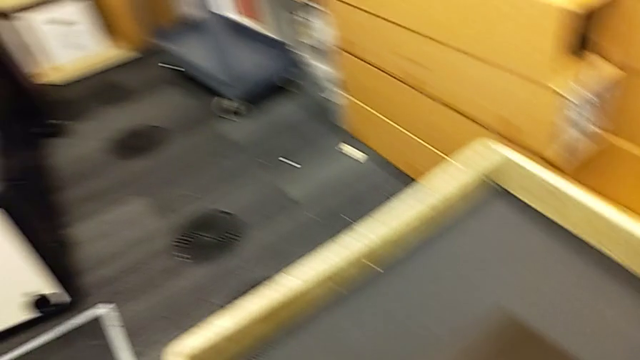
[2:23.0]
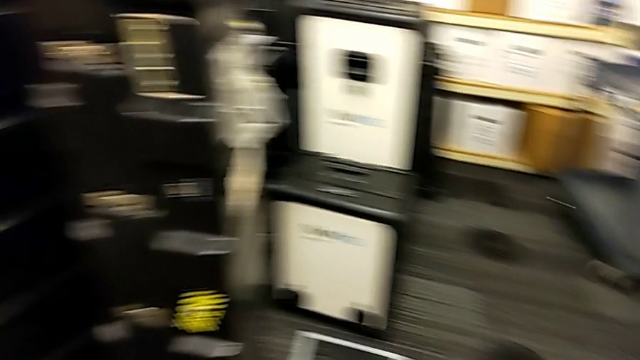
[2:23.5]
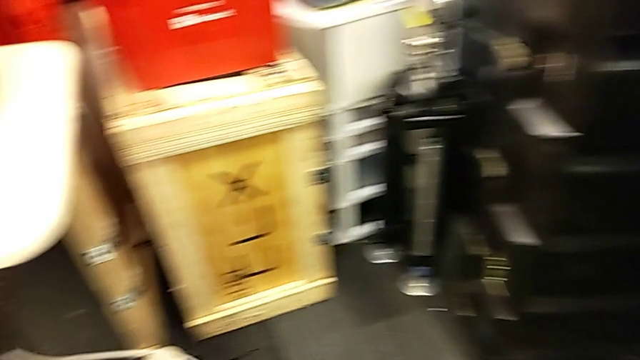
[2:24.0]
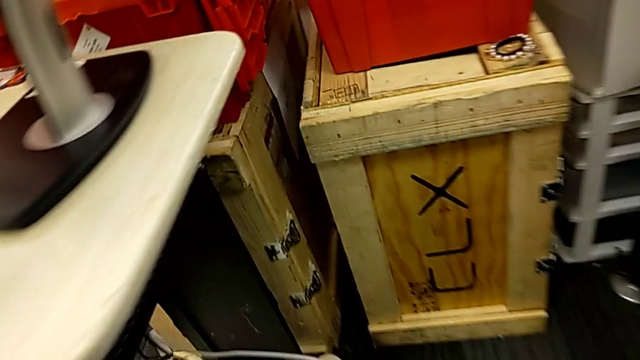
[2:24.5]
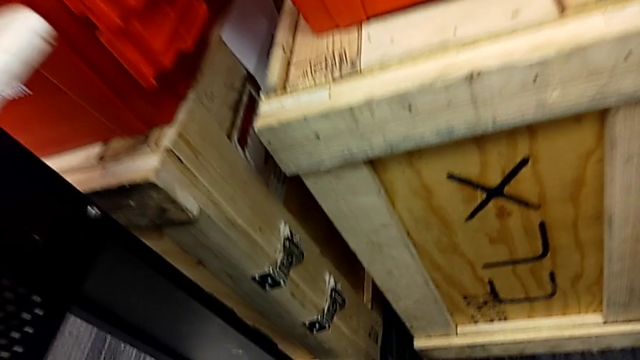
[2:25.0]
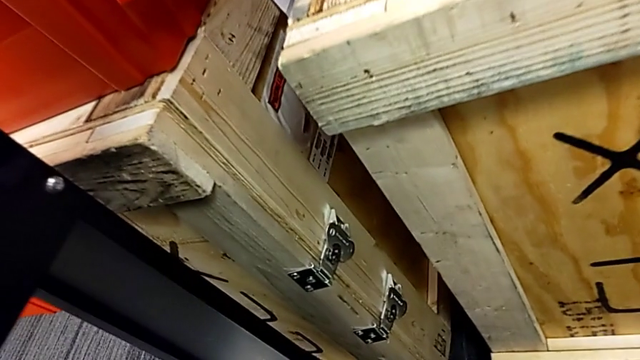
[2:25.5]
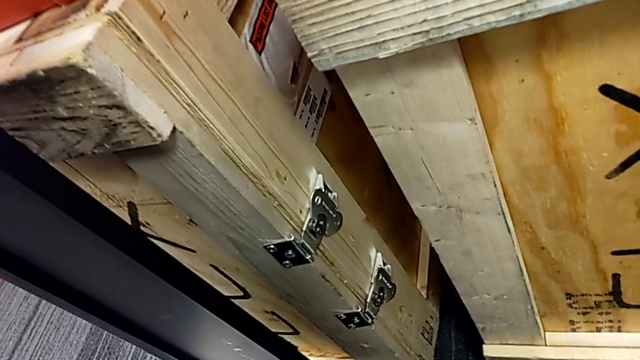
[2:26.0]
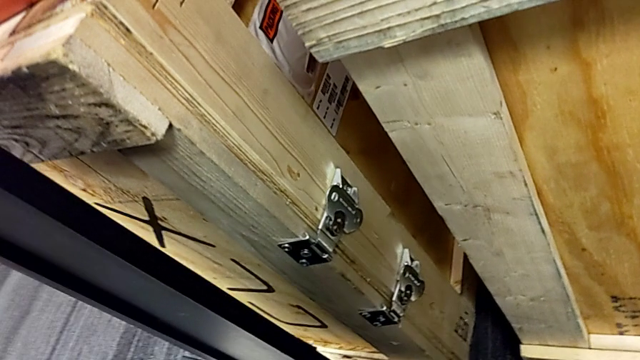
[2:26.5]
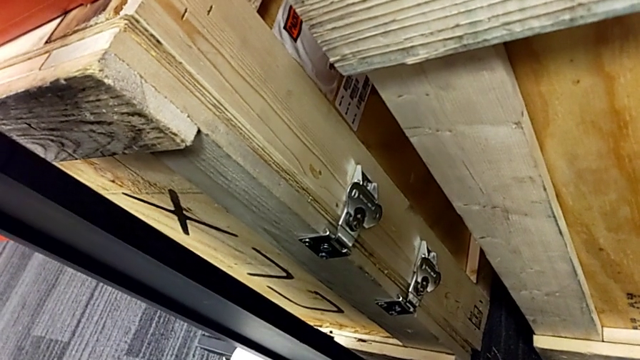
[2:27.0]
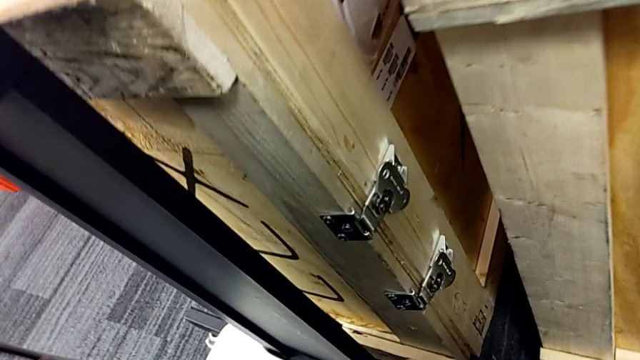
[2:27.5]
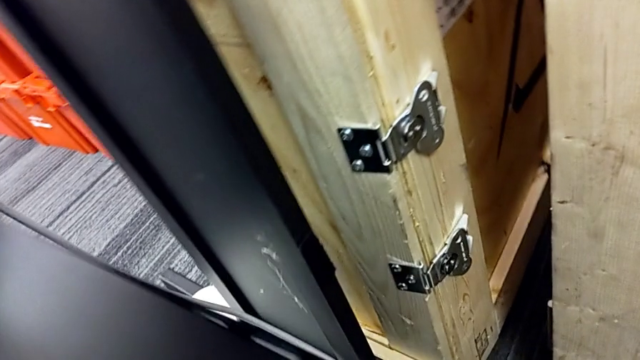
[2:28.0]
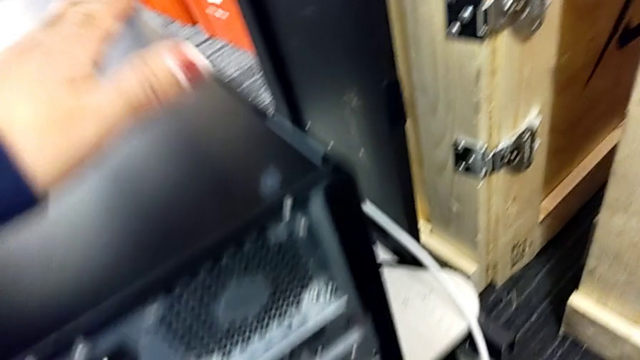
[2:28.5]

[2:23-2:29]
The camera wearer is putting the computer tower on the table. They lift the computer tower and place it.

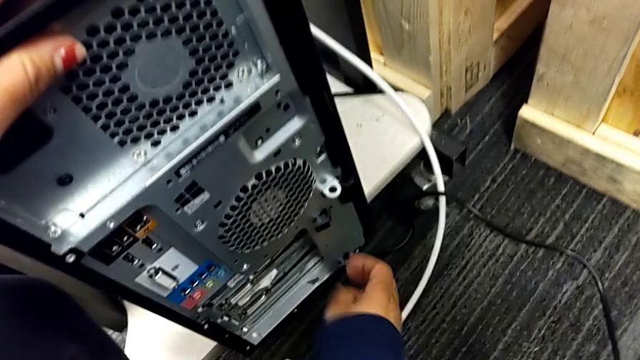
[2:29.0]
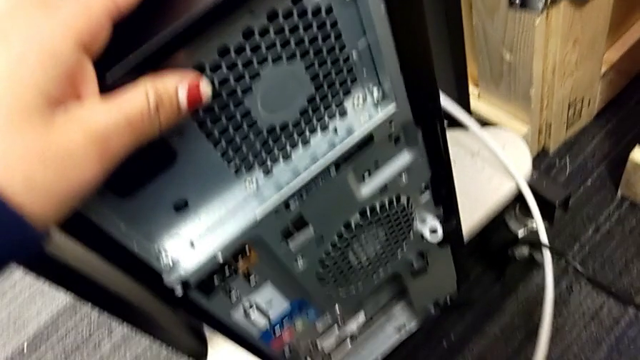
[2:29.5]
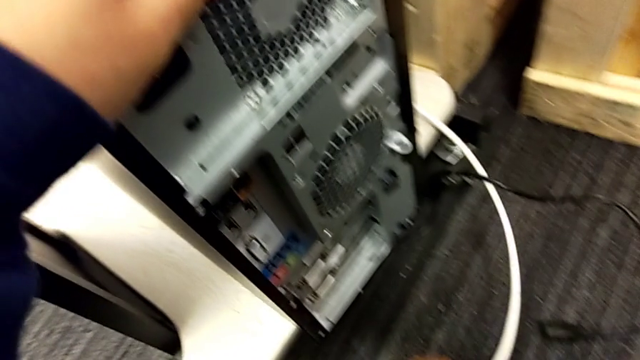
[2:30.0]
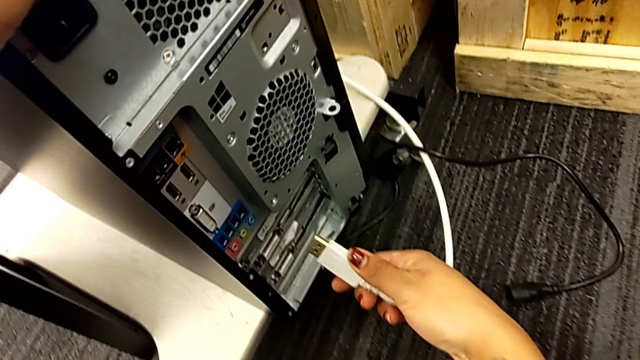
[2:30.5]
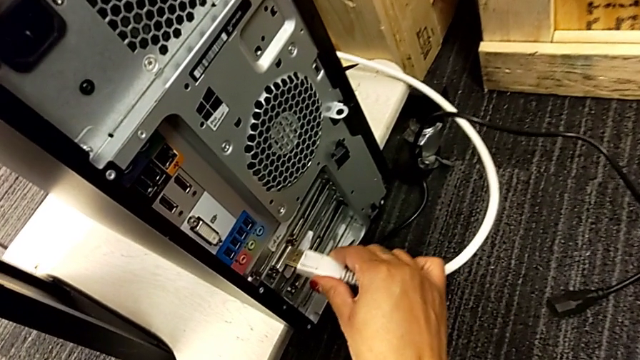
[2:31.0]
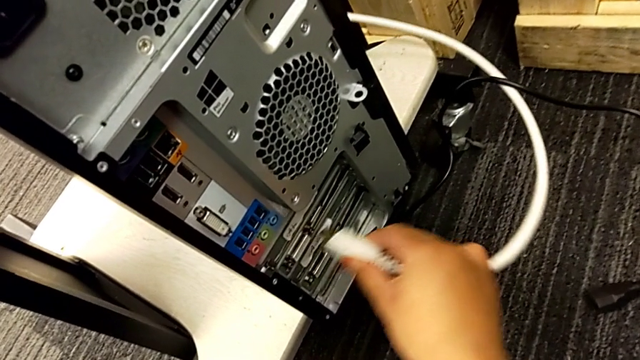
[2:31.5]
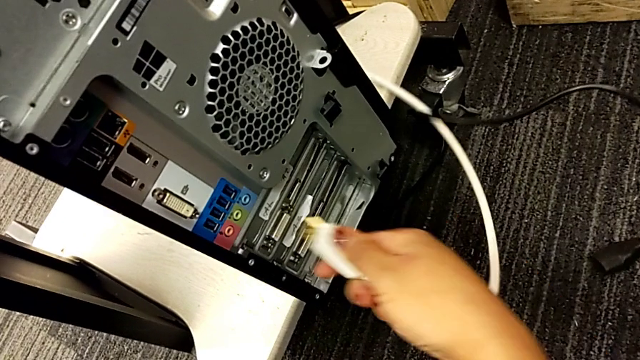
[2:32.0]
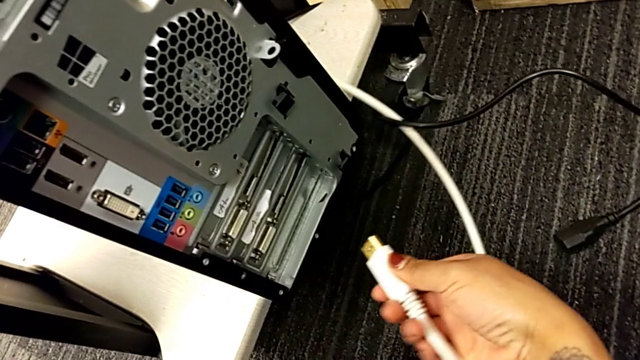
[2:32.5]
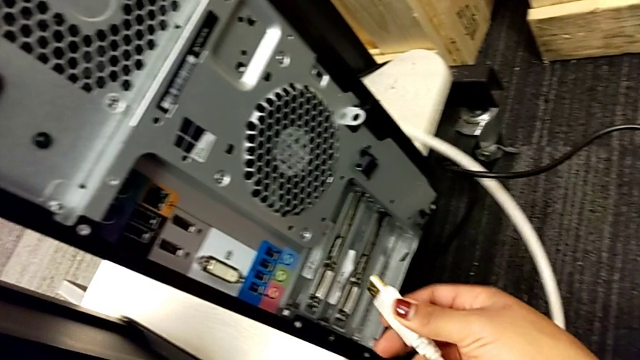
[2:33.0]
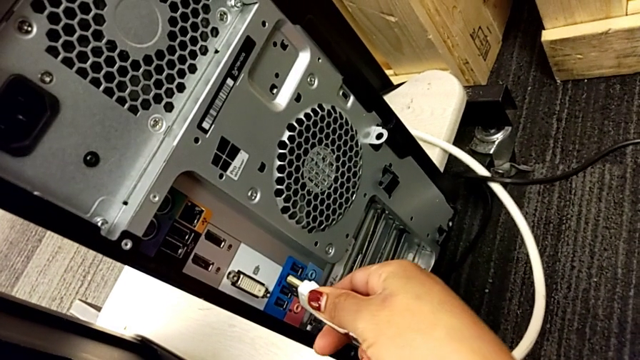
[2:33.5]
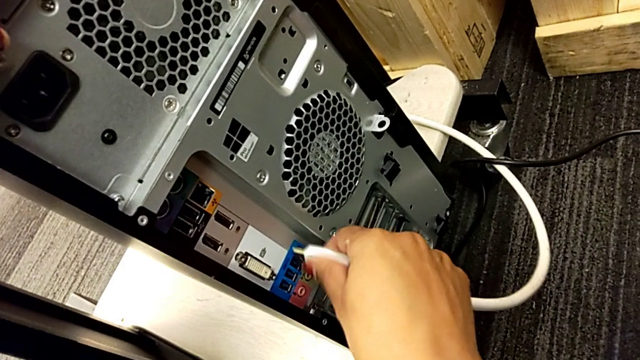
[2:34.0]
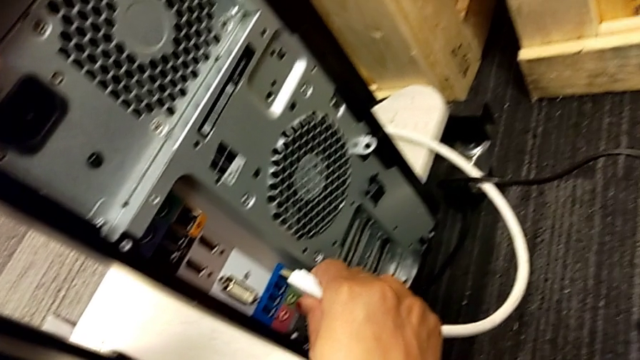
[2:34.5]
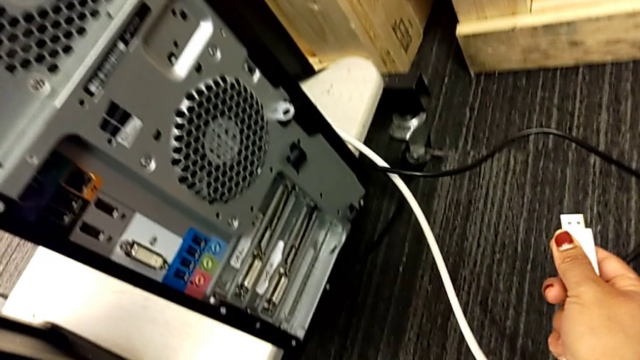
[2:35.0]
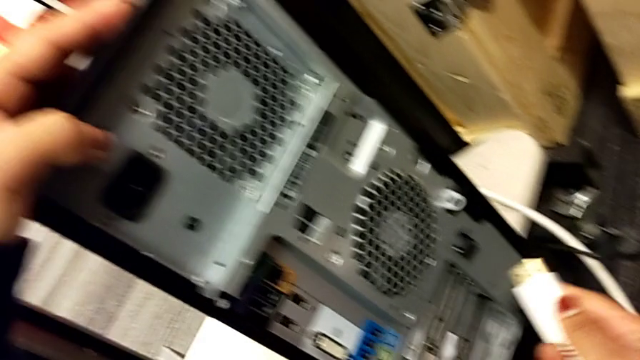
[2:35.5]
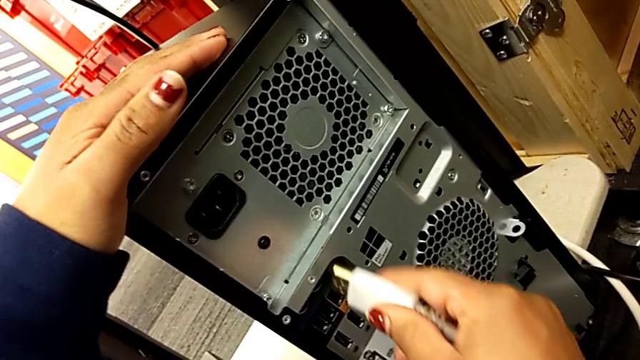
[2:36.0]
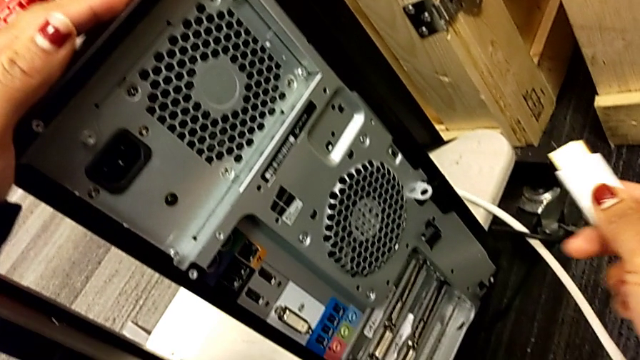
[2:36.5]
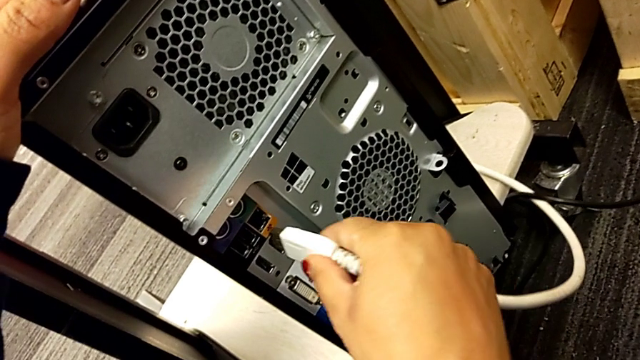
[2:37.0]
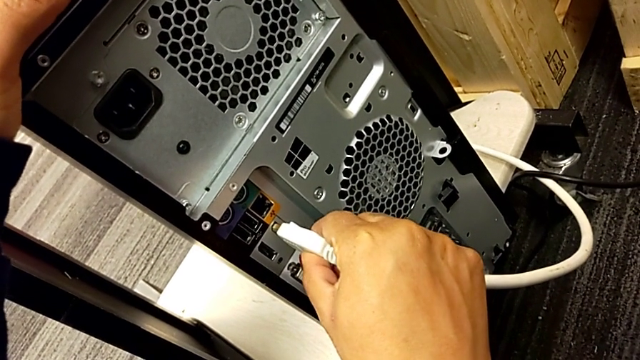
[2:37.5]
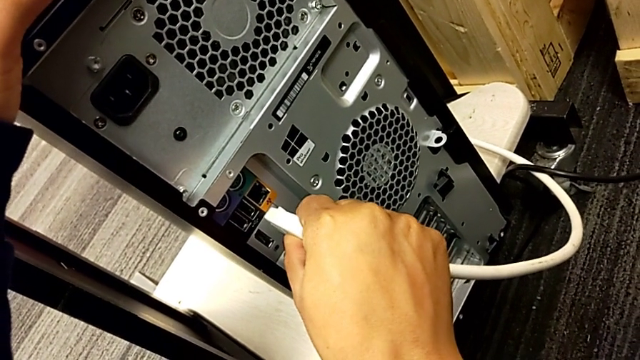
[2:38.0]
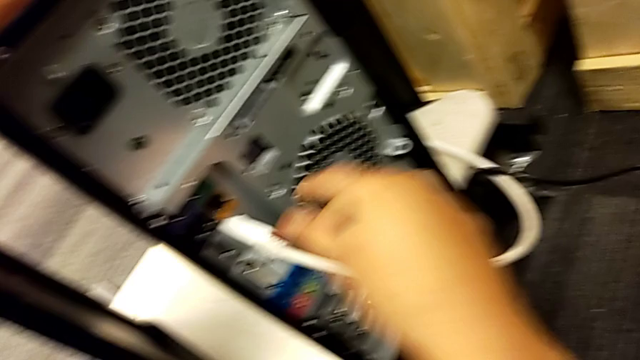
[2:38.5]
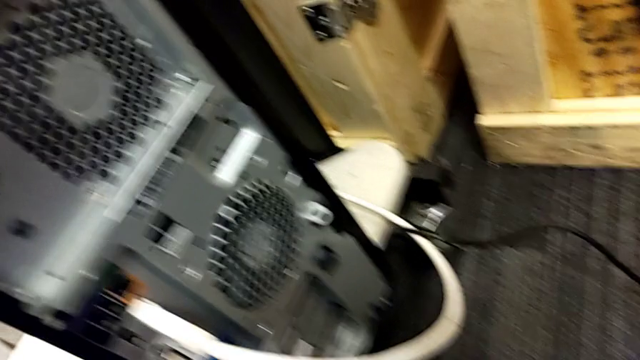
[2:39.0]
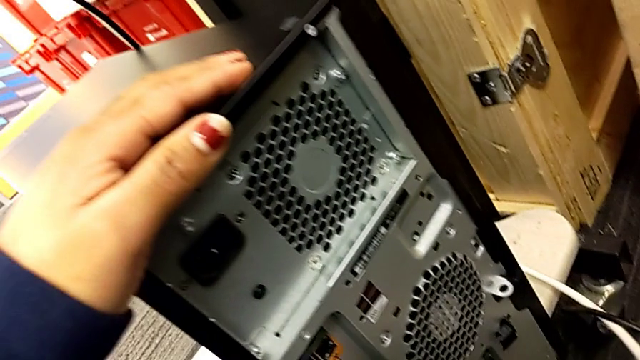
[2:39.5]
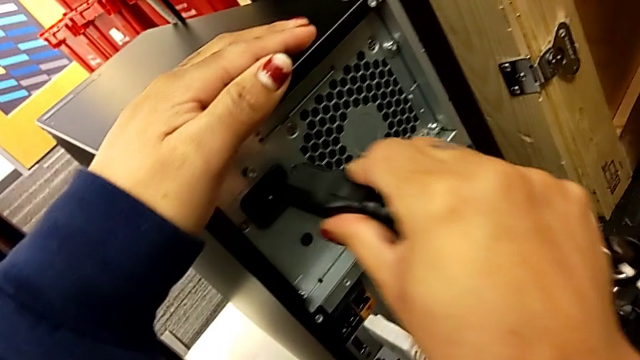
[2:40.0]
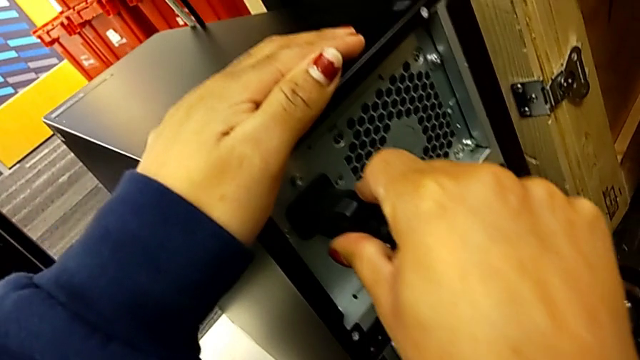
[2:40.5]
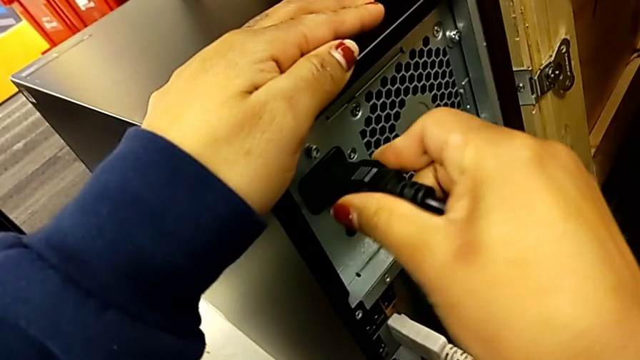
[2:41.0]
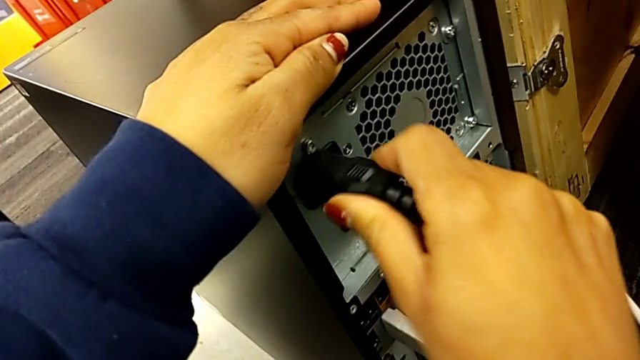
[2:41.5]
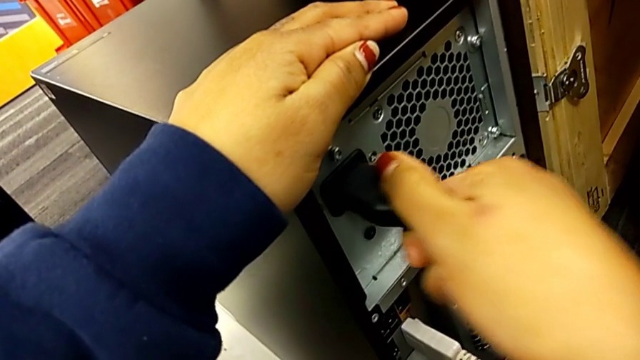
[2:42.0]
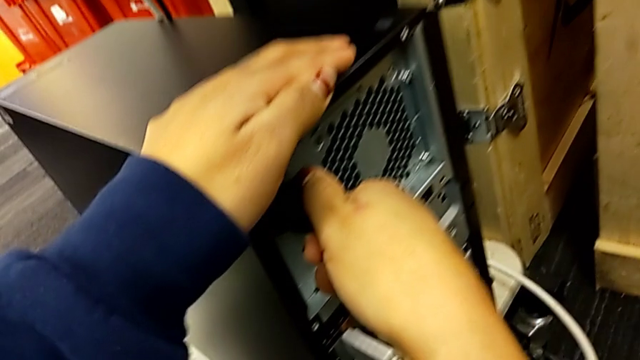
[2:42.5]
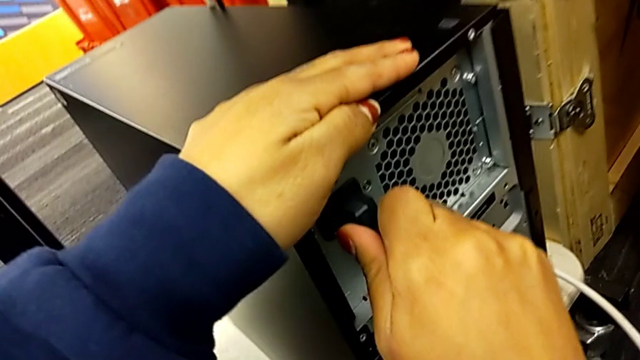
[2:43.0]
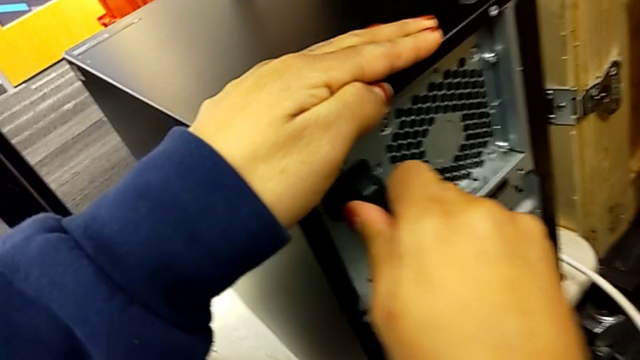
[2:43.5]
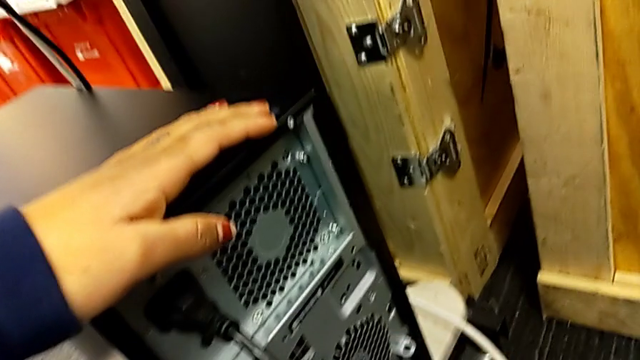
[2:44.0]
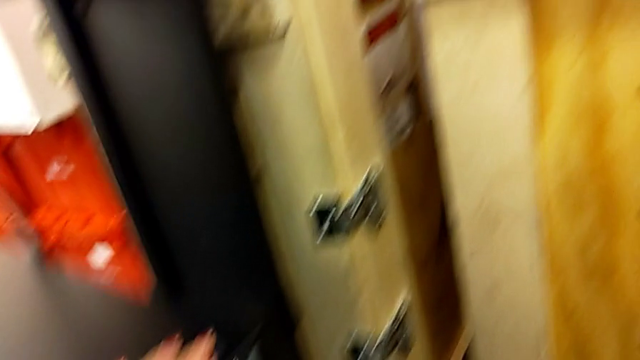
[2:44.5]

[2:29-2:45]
The camera wearer plugs the HDMI and the power supply cable into the computer tower. They grab the HDMI cable, inspect it and assemble it. They grab the cable power supply and assemble it.
